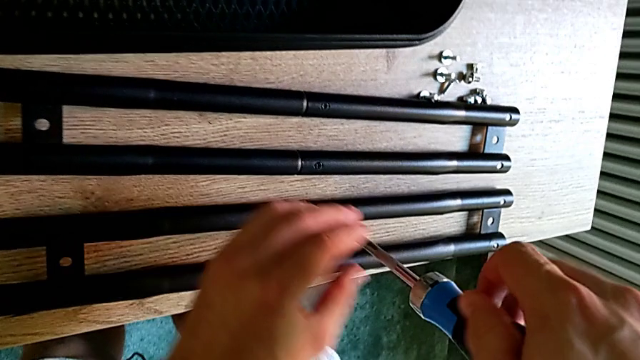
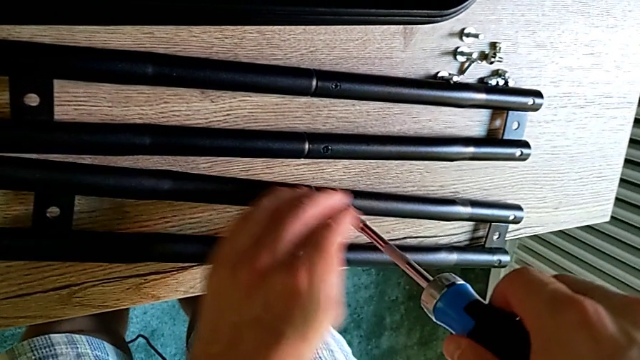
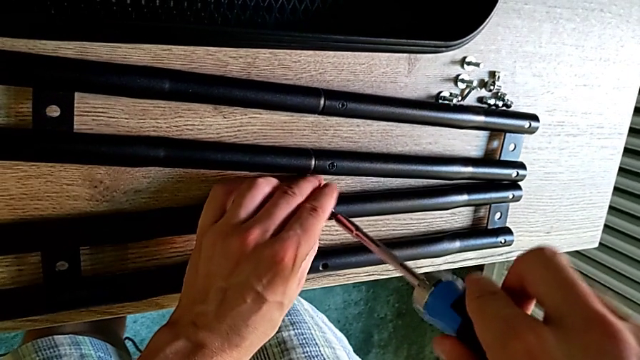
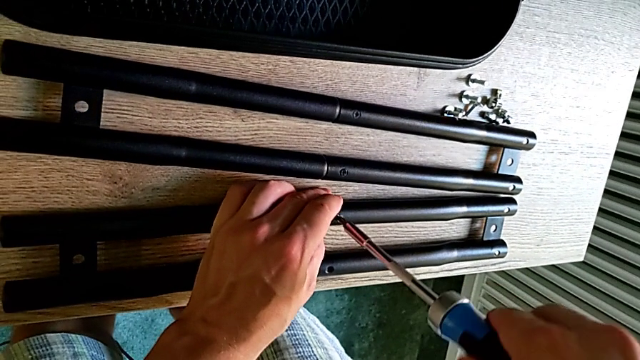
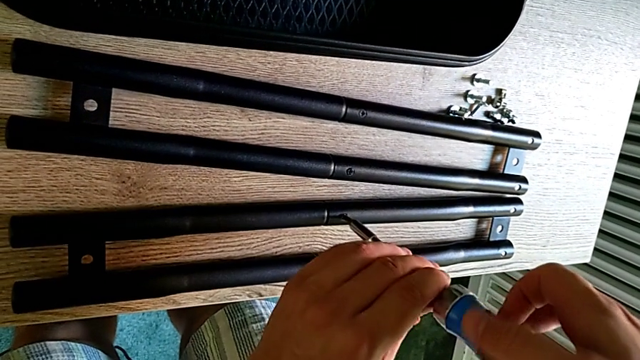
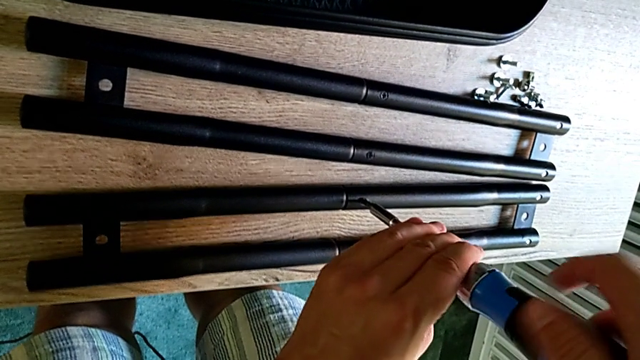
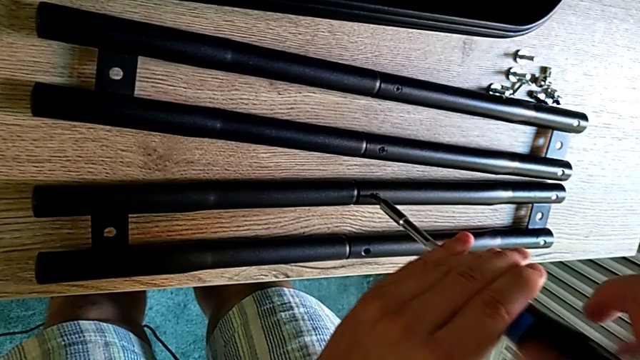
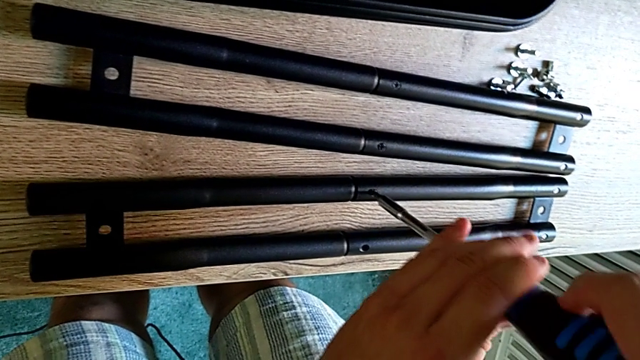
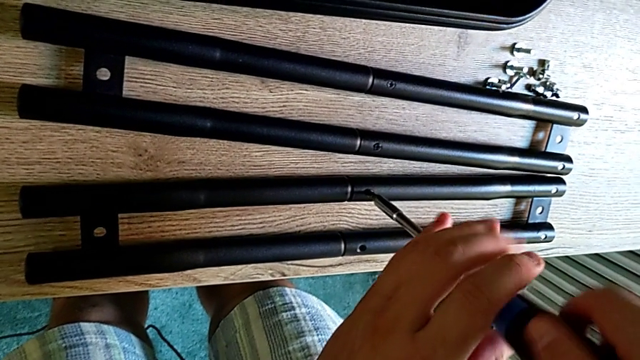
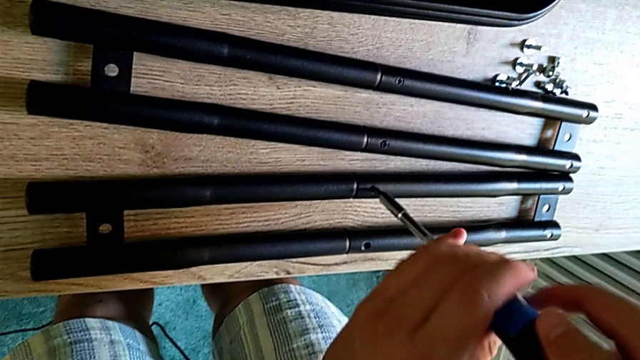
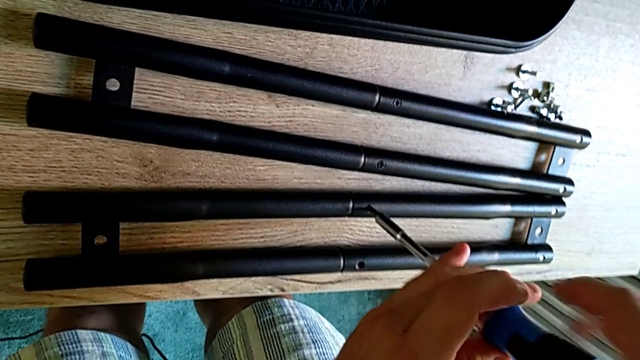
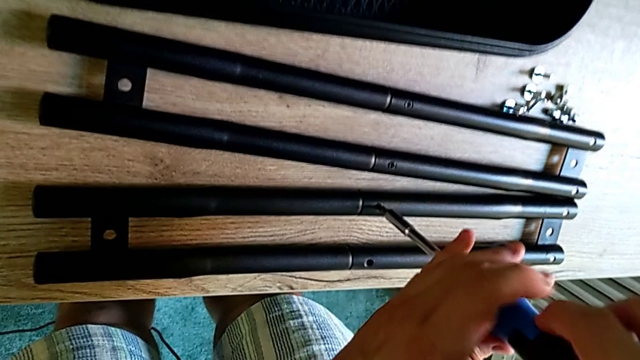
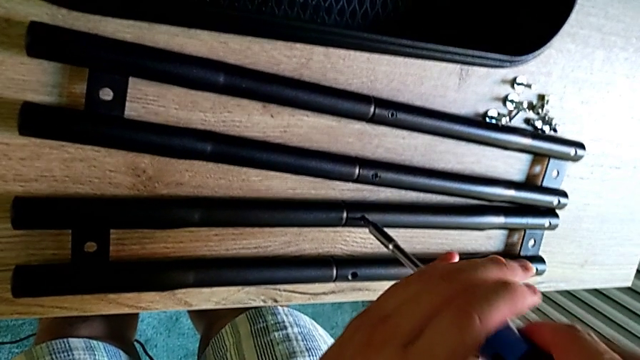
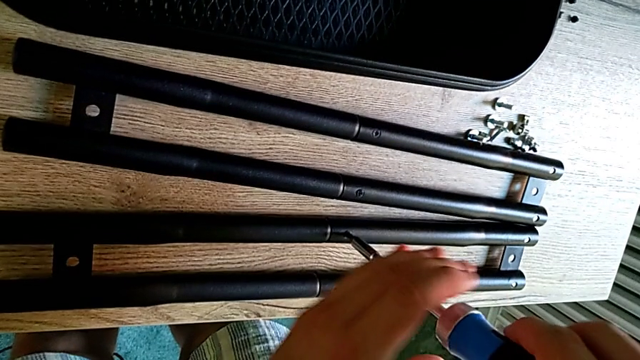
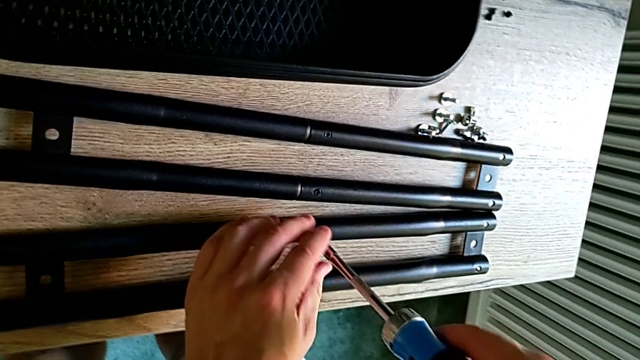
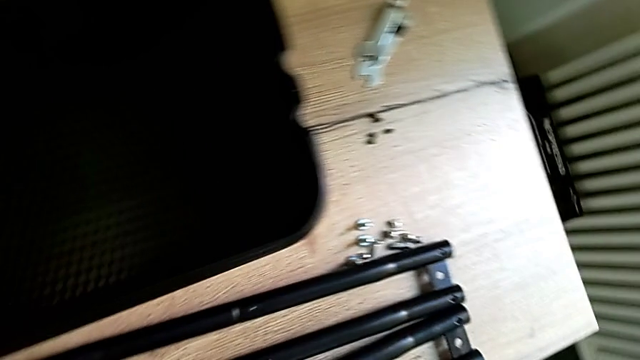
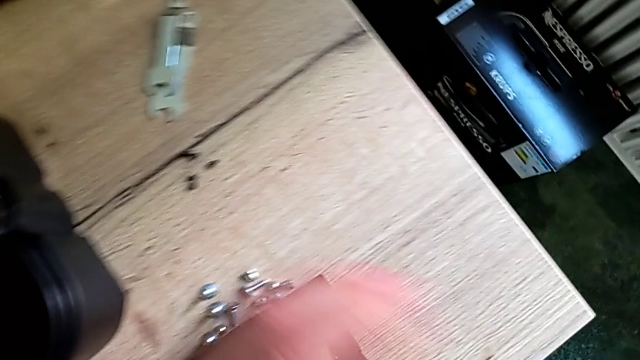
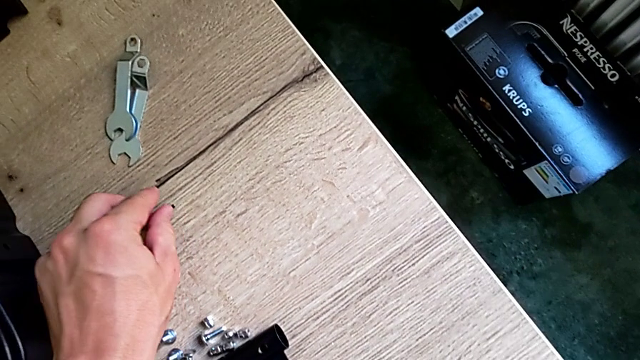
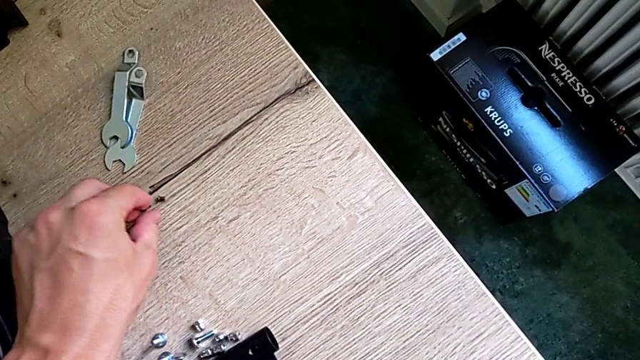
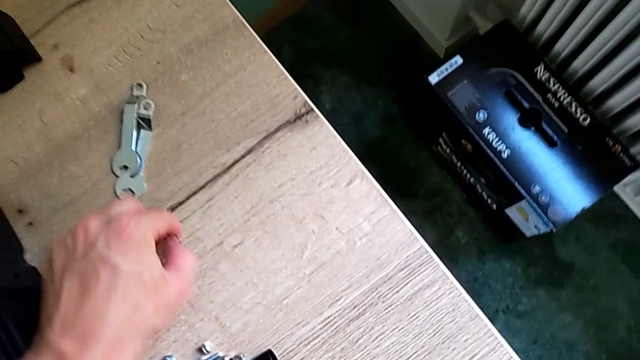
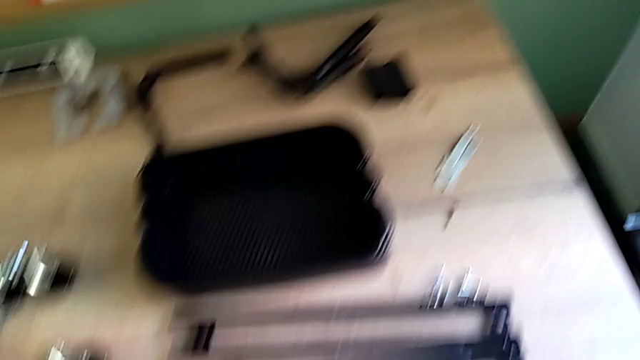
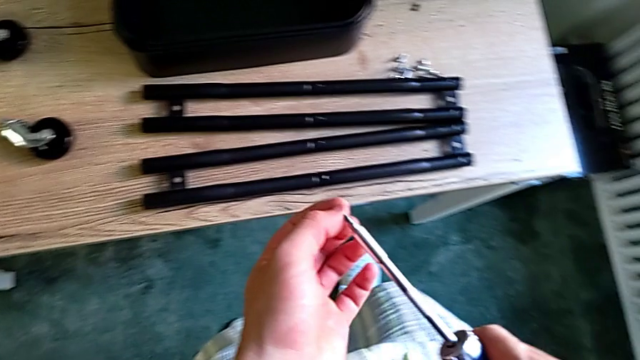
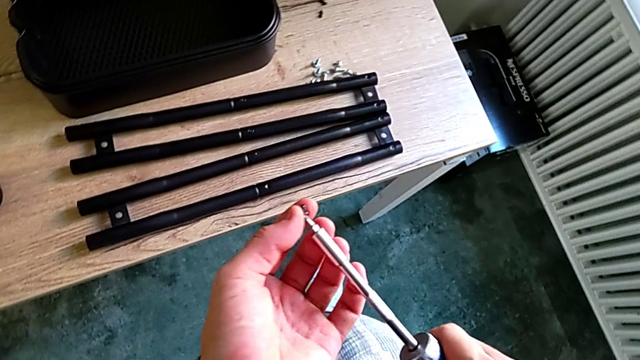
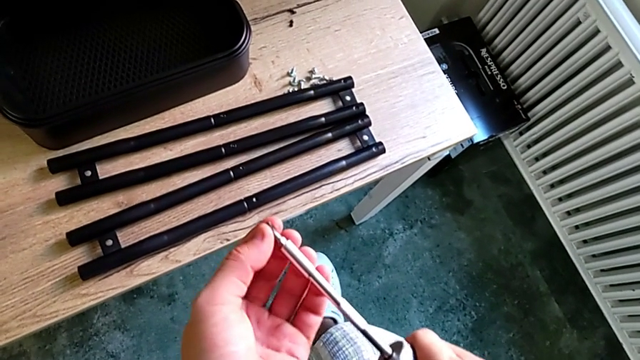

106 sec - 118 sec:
The camera wearer is screwing the sidebar. They keep screwing the screw, grab it and insert it.

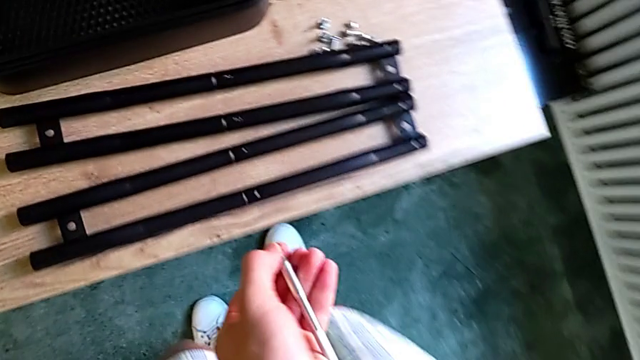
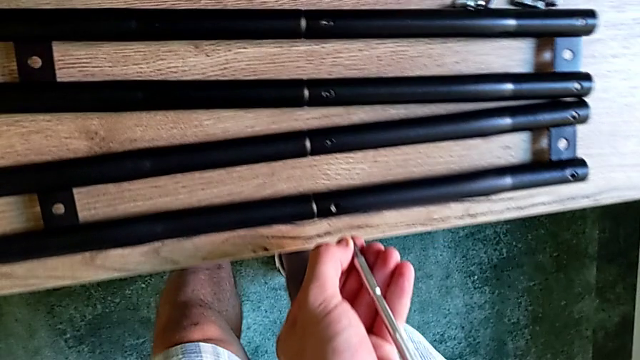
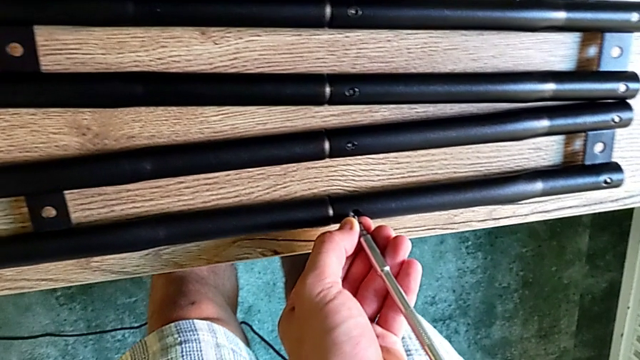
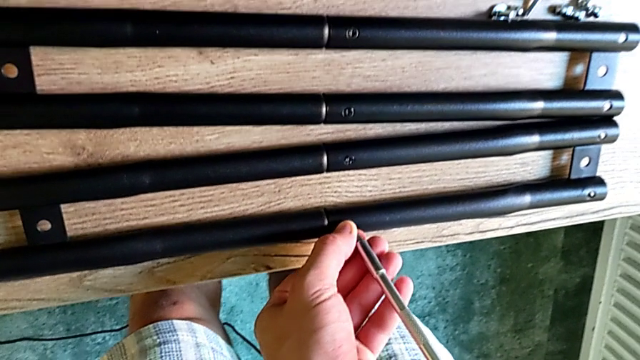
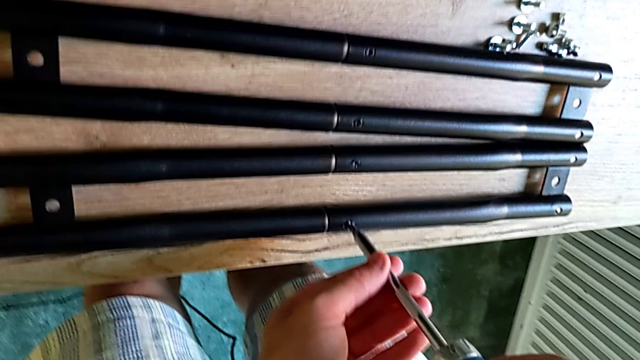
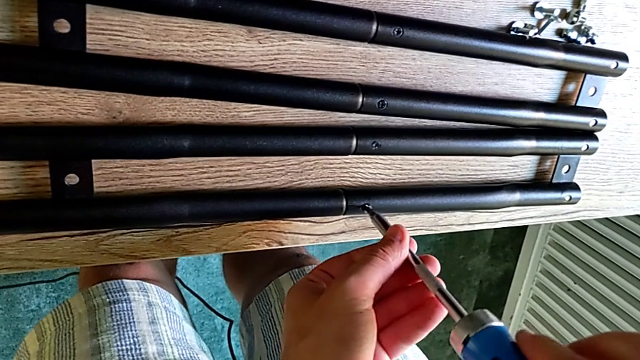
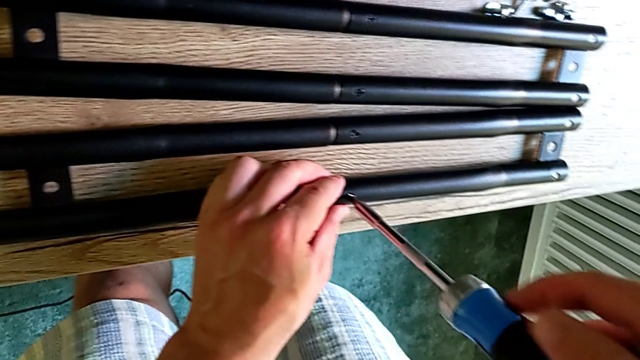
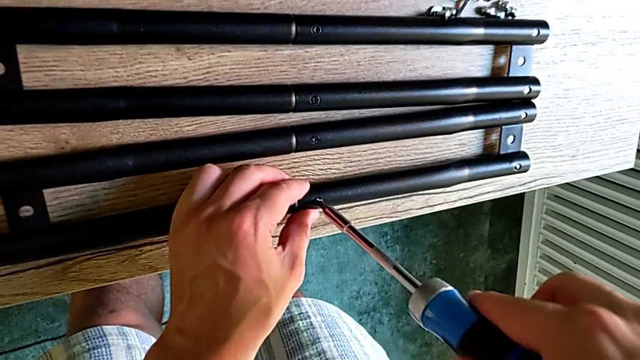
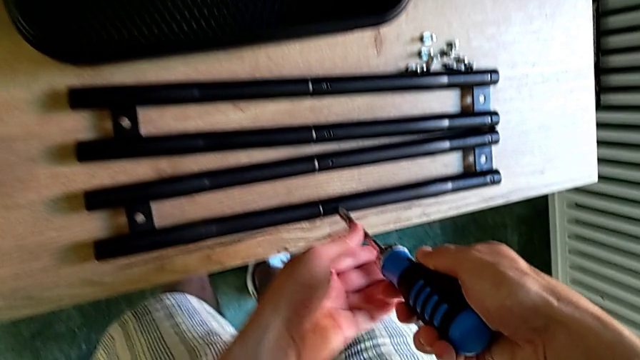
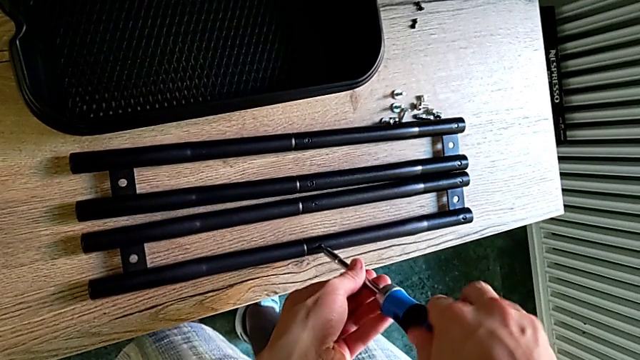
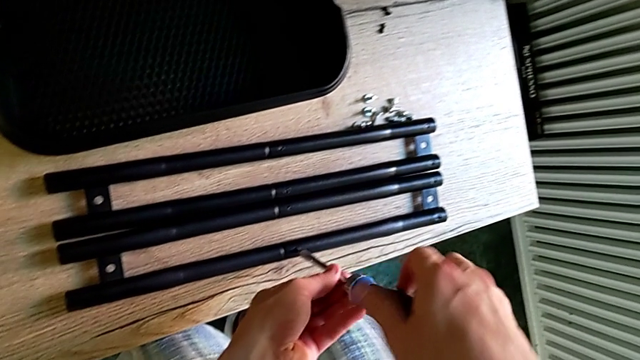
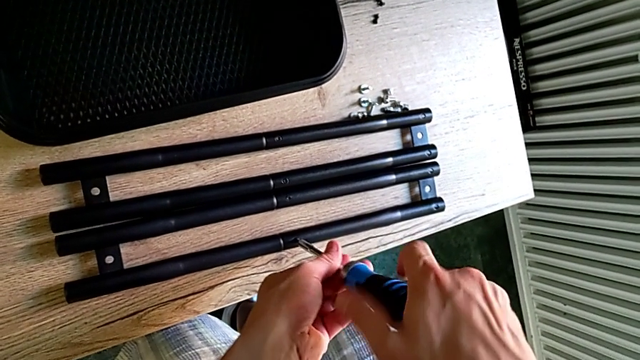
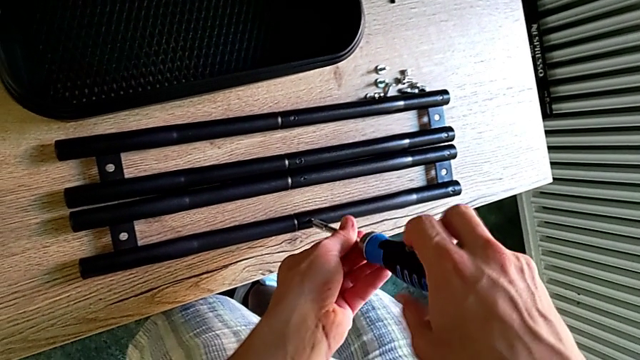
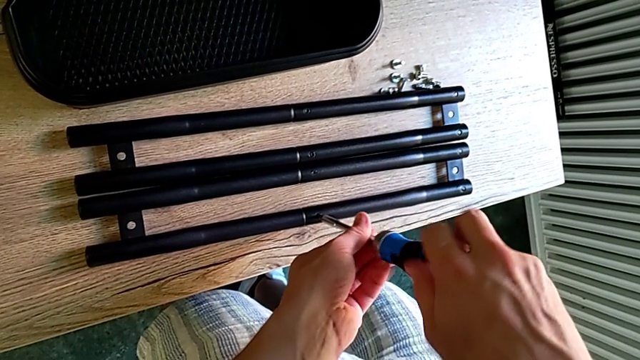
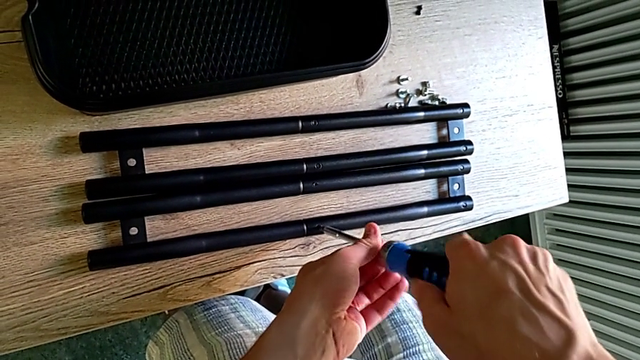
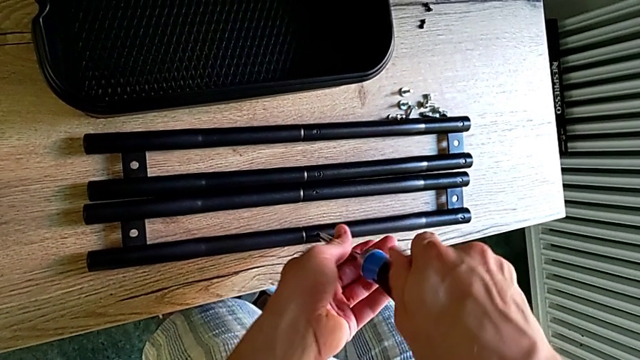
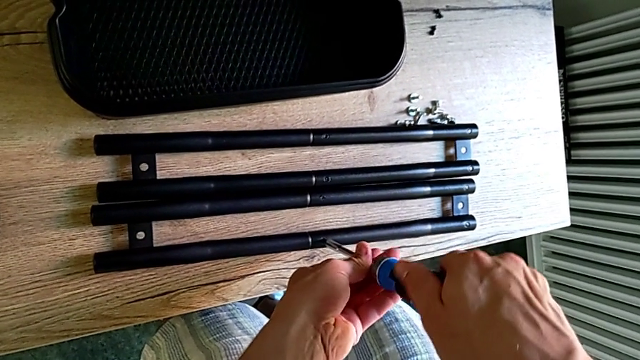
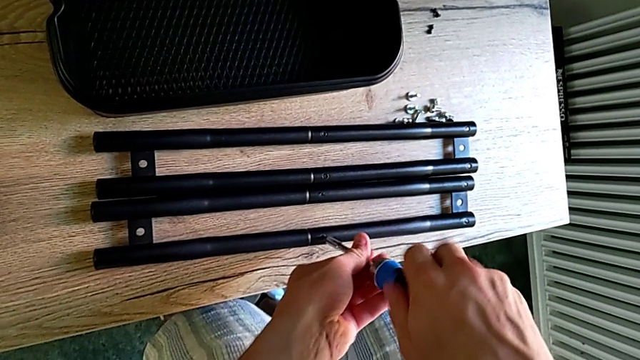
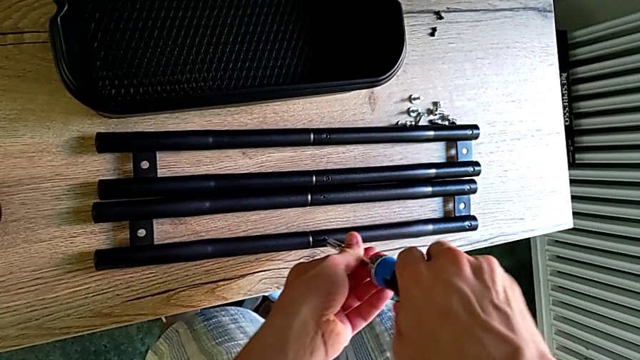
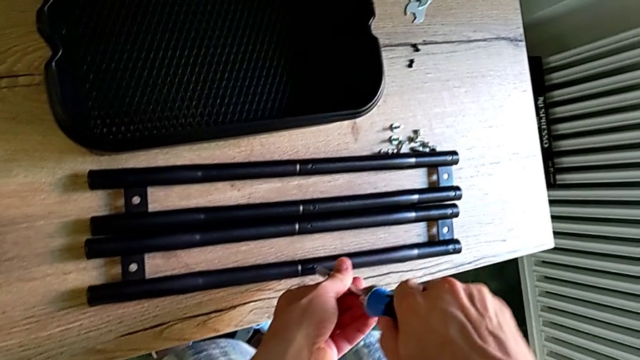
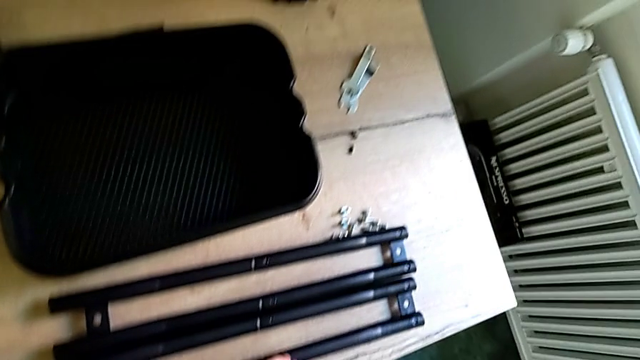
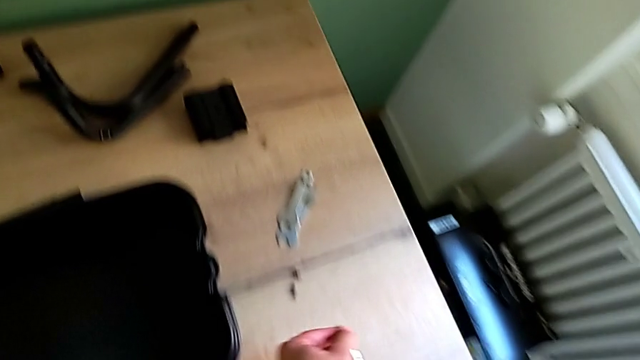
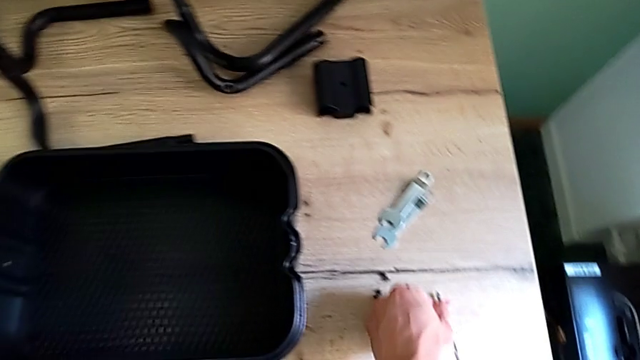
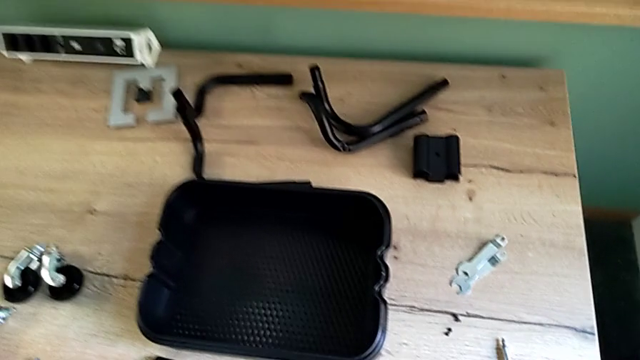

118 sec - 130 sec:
The camera wearer is screwing the sidebar. They screw the screw and place the screwdriver twice.
